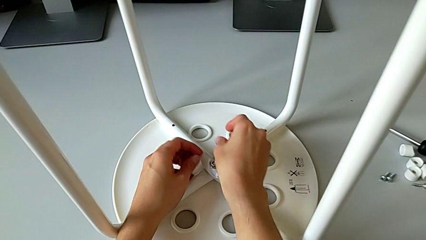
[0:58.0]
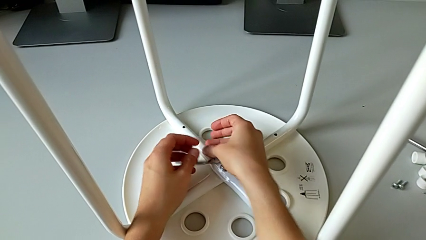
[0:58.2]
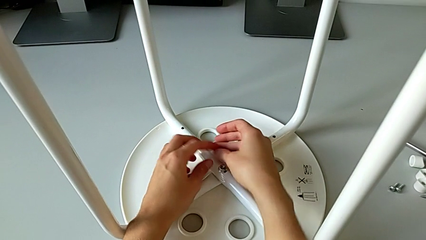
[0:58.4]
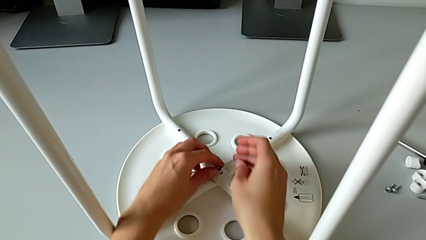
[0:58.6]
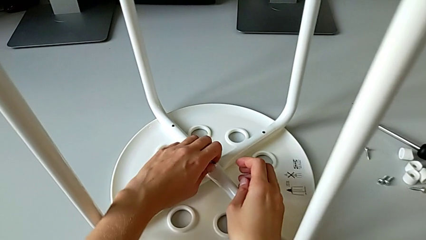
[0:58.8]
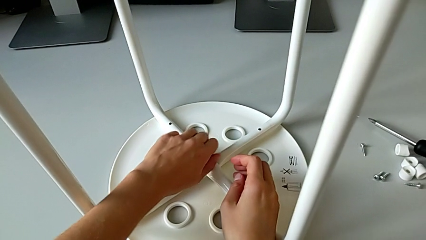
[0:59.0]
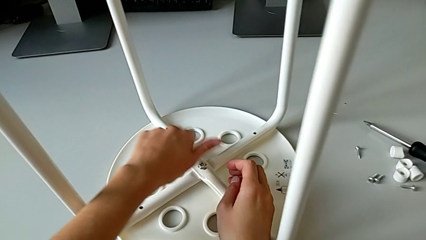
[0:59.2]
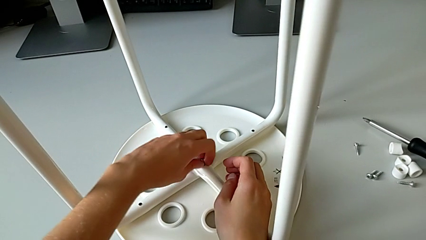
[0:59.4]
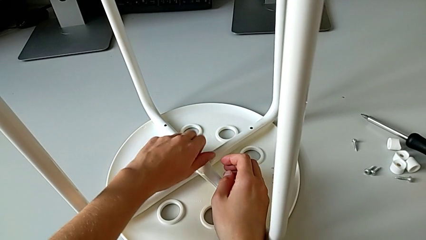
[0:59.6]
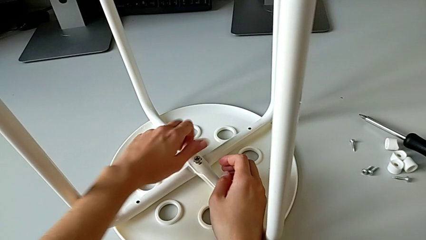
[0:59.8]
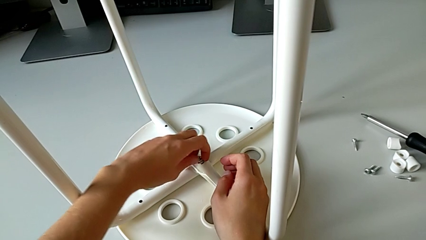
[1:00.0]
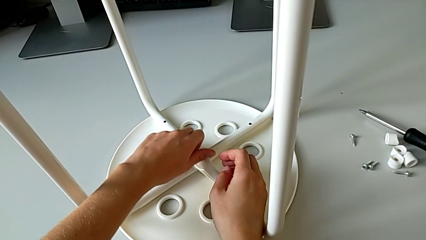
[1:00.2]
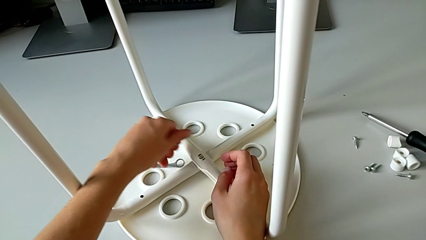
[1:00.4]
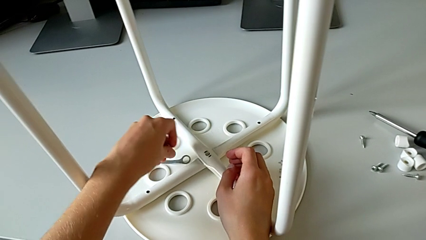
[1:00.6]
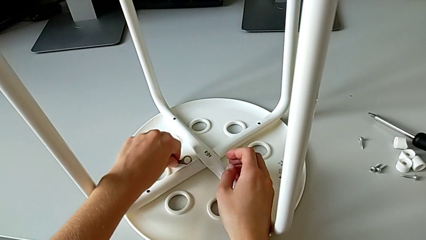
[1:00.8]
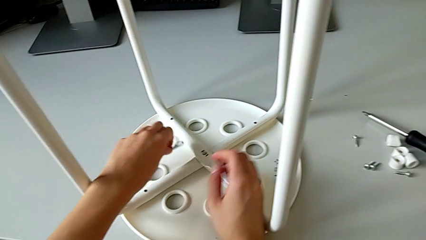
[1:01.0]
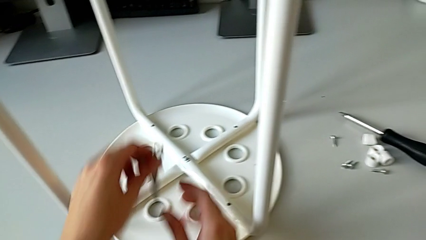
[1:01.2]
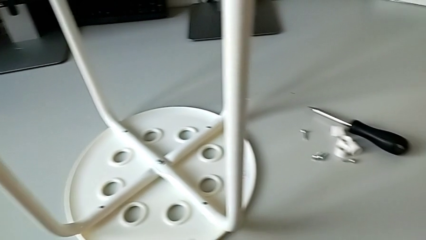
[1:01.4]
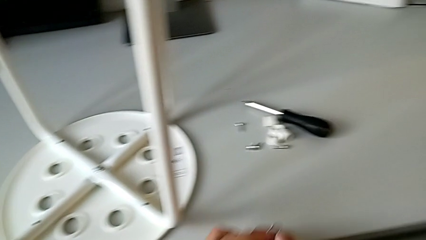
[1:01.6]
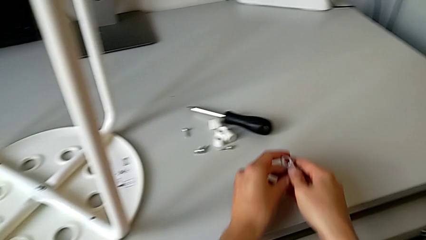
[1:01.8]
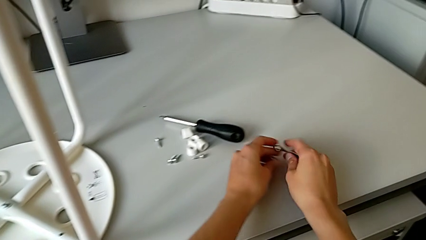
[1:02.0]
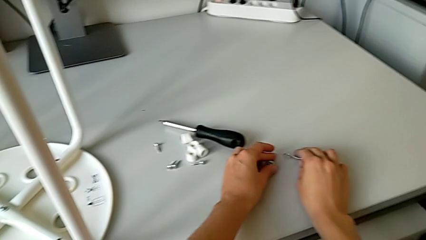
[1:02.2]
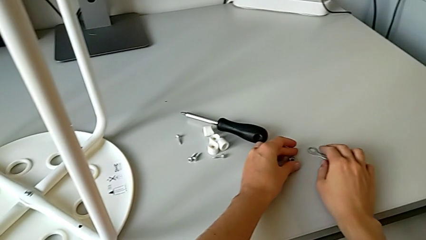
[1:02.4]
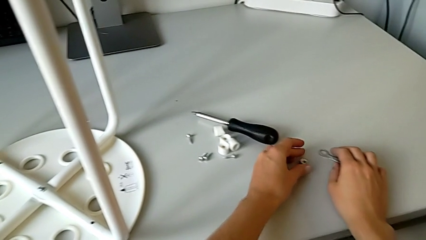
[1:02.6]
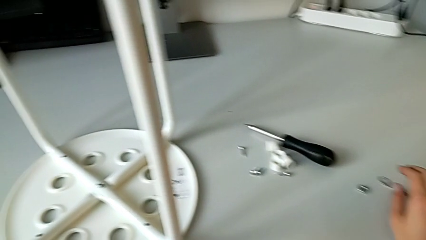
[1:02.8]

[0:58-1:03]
The camera wearer is disassembling the middle hex nut of the bolt using a wrench. They wrongly drop the hexagonal wrench, unscrew the middle hex nut and place the hexagonal wrench twice.

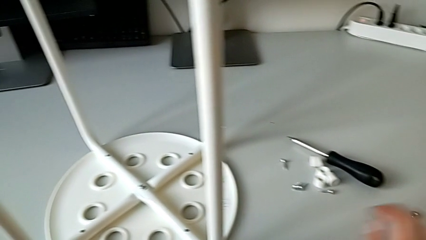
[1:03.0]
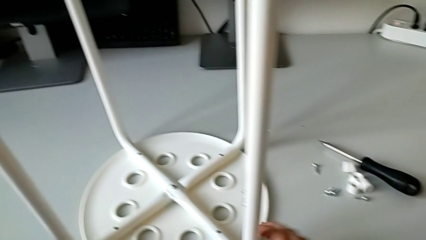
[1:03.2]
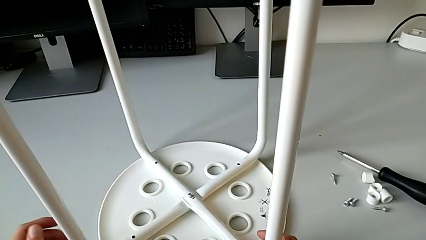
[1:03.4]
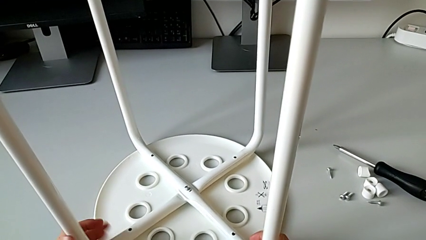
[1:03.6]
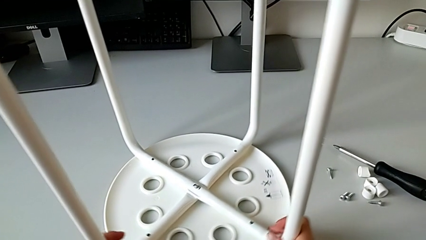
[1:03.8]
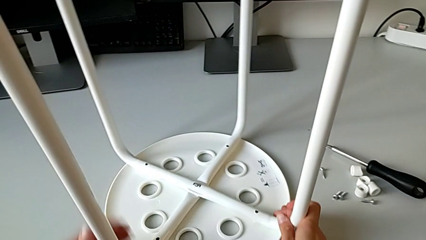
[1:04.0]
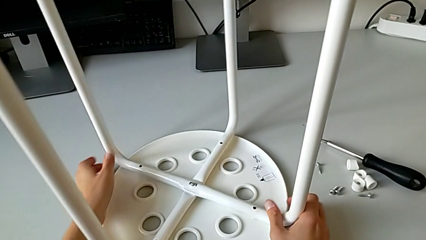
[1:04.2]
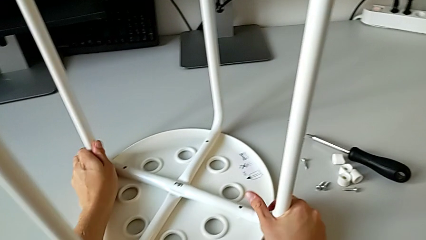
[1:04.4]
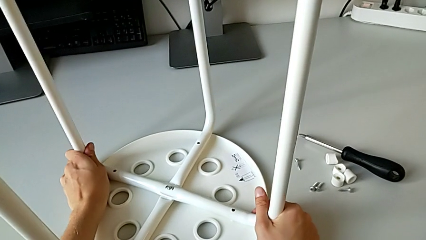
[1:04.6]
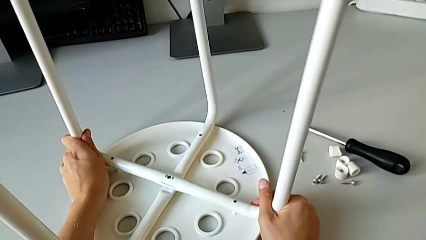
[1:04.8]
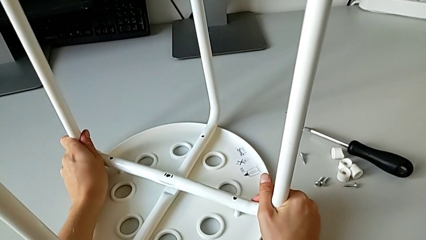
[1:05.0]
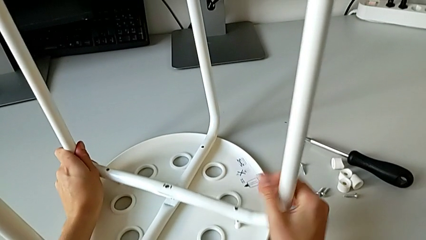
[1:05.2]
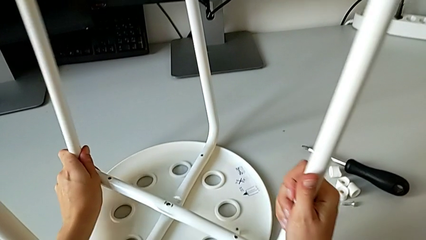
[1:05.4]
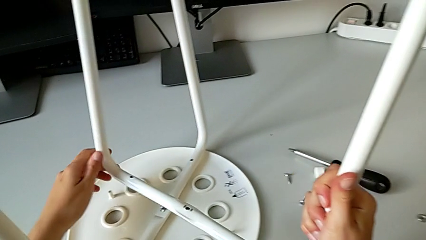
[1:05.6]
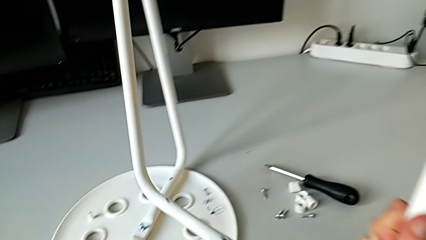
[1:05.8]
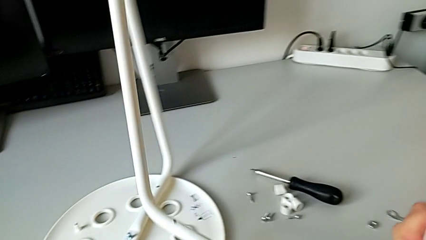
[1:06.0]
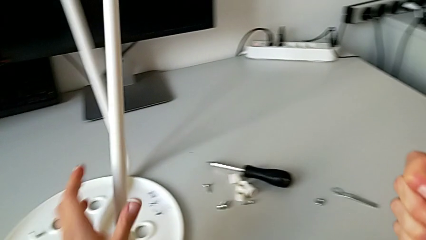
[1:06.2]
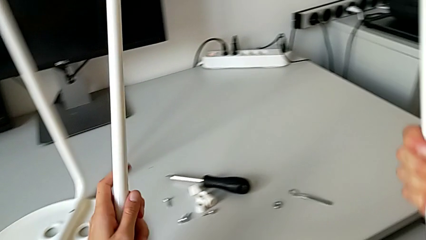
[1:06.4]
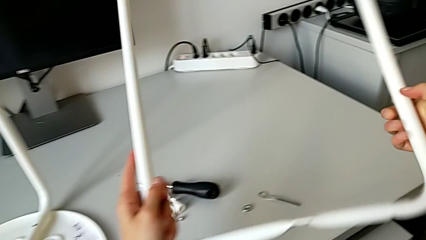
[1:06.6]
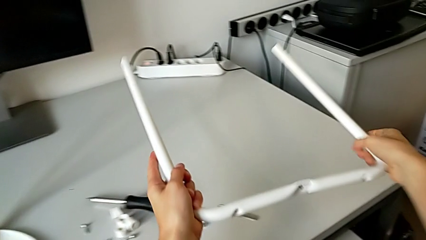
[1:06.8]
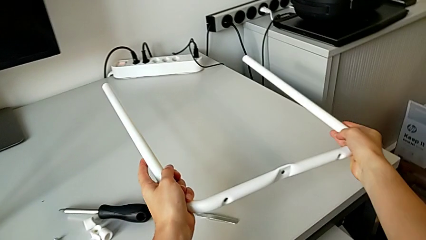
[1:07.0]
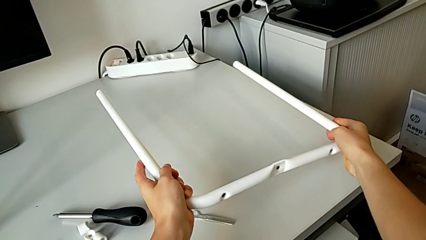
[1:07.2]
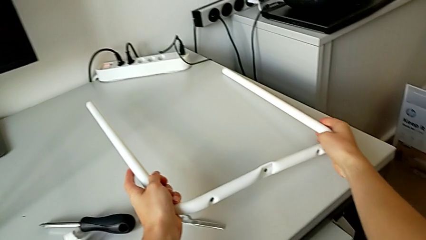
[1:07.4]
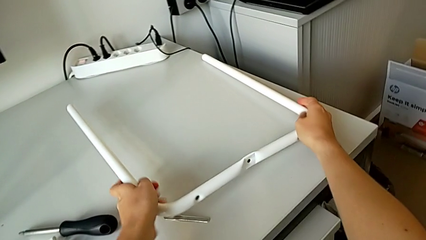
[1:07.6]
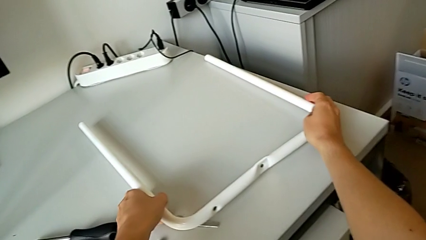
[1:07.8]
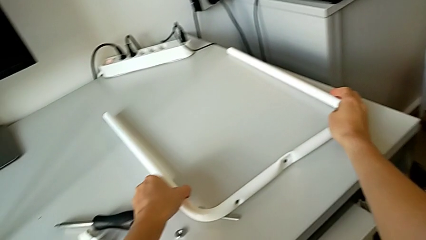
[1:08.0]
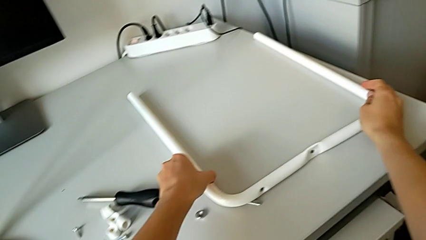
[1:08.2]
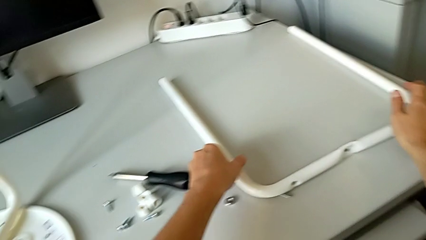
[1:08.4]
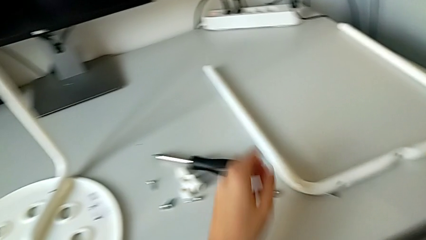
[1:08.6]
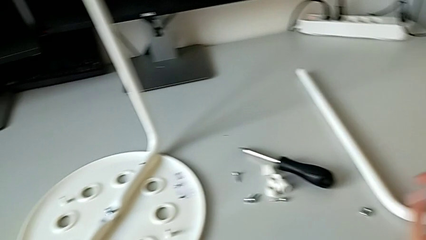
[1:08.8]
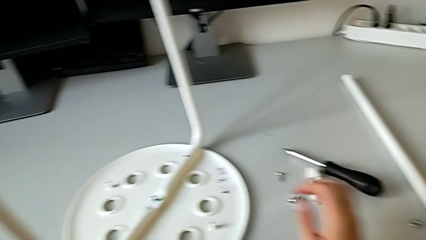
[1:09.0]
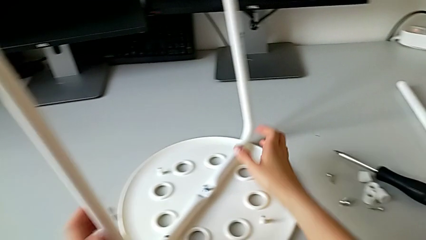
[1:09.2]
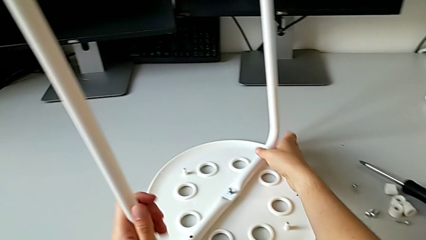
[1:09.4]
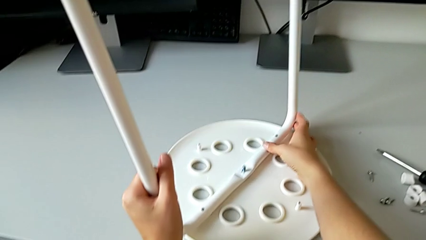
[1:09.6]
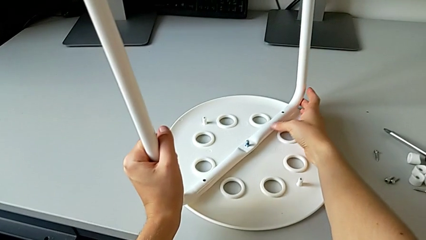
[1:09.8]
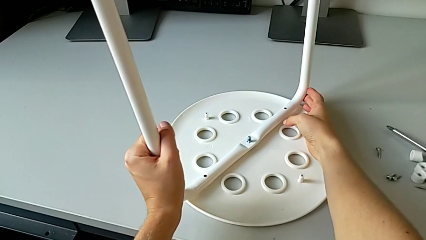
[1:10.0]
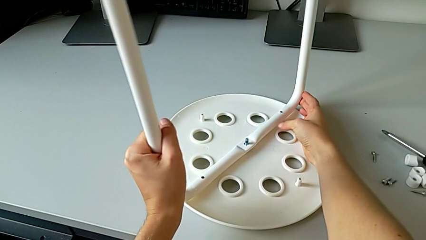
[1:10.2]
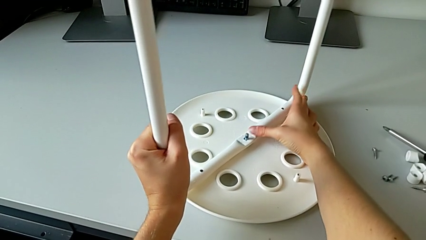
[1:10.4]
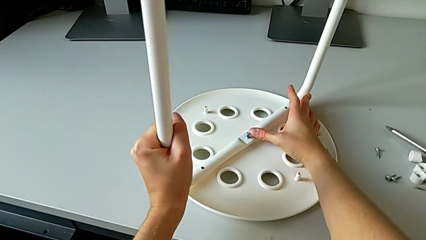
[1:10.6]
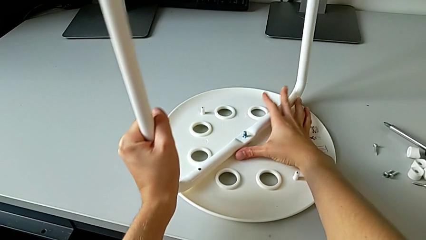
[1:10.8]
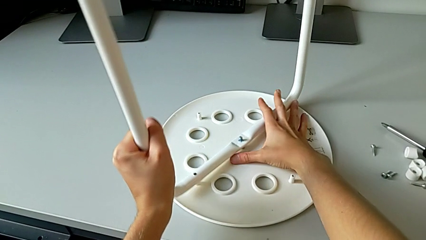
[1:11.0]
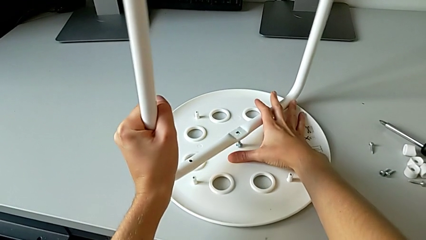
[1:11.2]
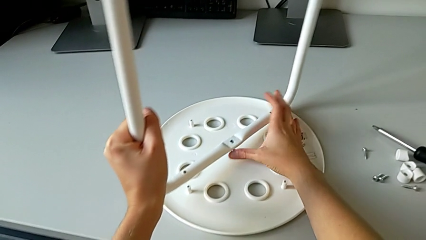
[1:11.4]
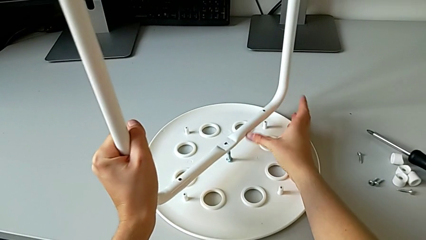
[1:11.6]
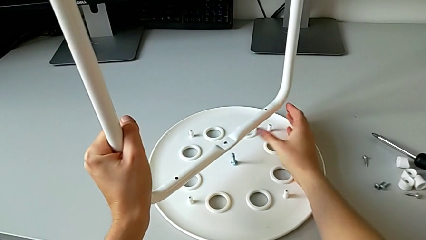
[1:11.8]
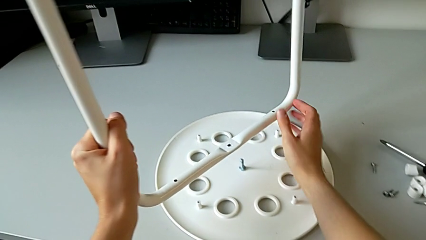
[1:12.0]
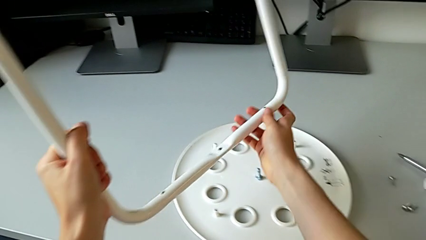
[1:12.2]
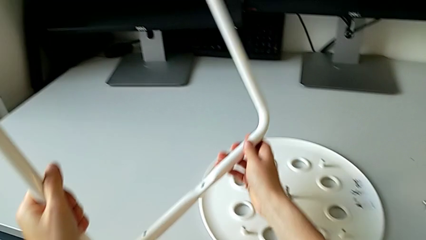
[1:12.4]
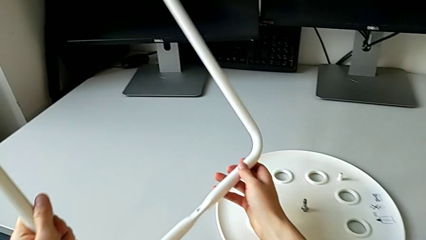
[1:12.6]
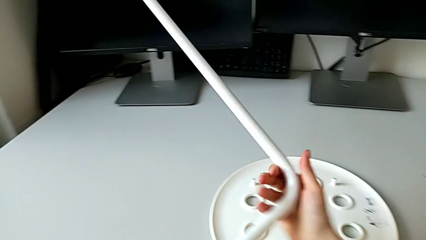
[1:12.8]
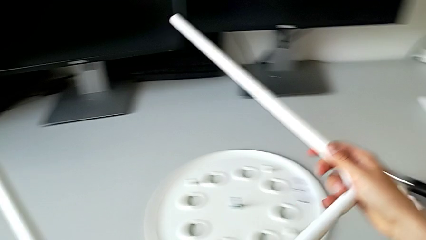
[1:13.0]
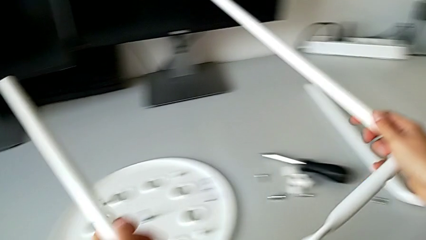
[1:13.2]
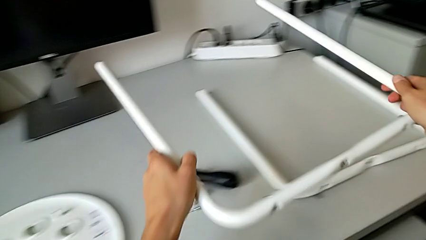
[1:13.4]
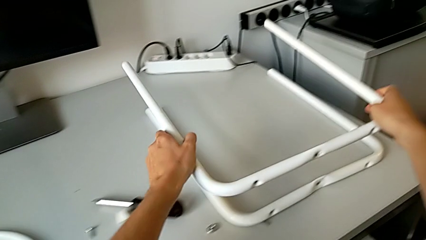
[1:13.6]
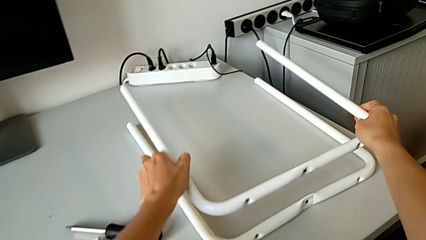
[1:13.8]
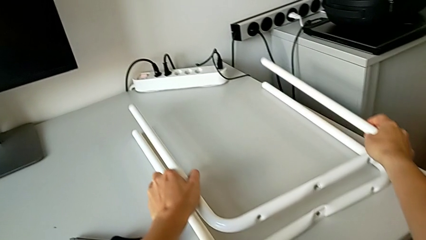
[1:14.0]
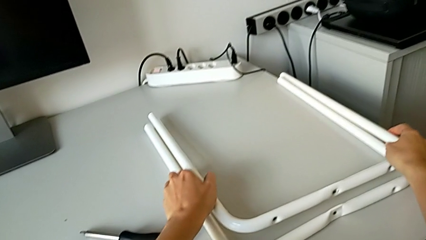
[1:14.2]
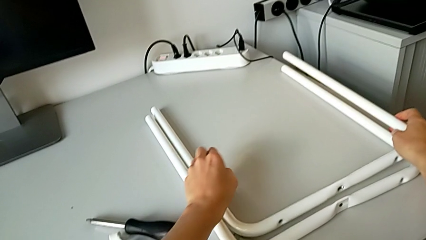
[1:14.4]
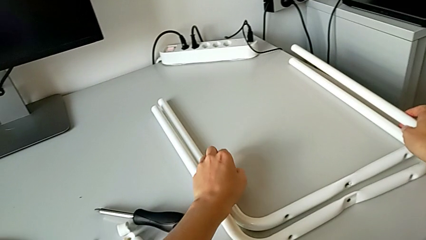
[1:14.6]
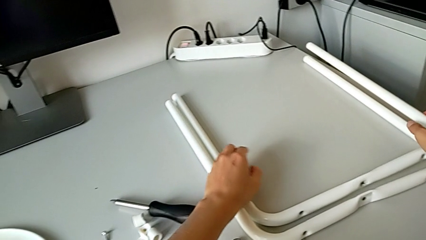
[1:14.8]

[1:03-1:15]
The camera wearer is detaching the legs from the seat of the stool. They grab the leg, rotate the stool, insert the hexagonal wrench, grab the leg, disassemble it, lift the first leg, place it, grab the second leg, disassemble it, lift it and place it.
